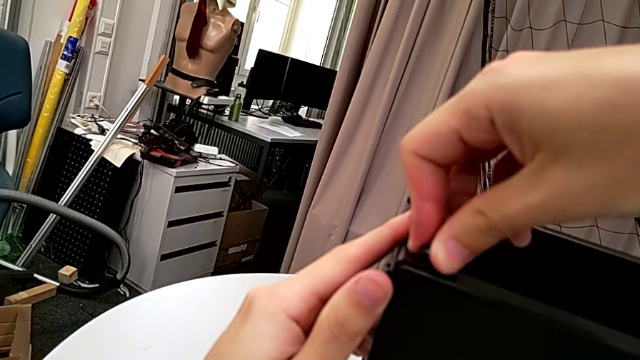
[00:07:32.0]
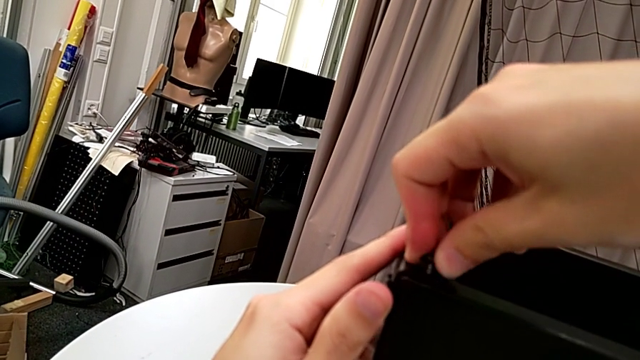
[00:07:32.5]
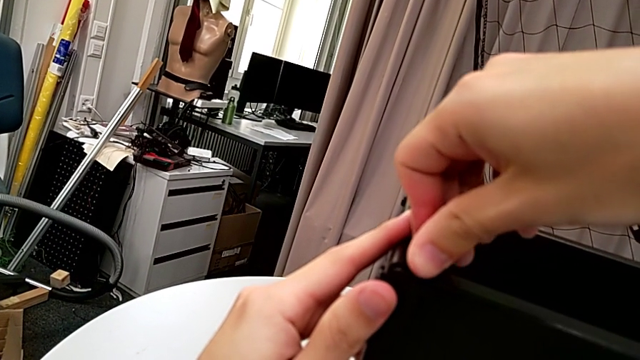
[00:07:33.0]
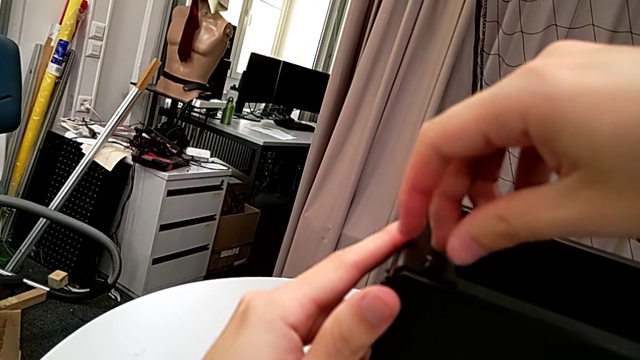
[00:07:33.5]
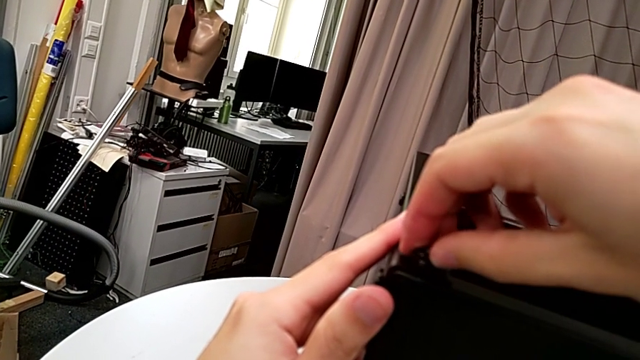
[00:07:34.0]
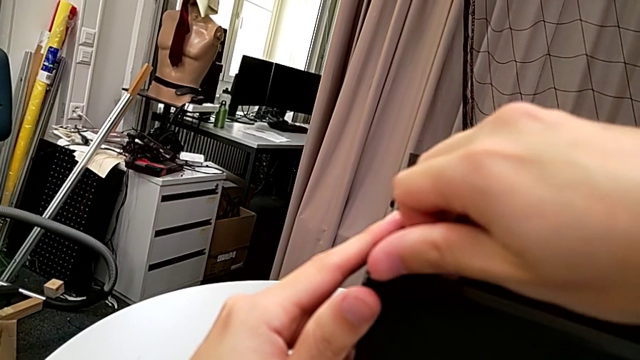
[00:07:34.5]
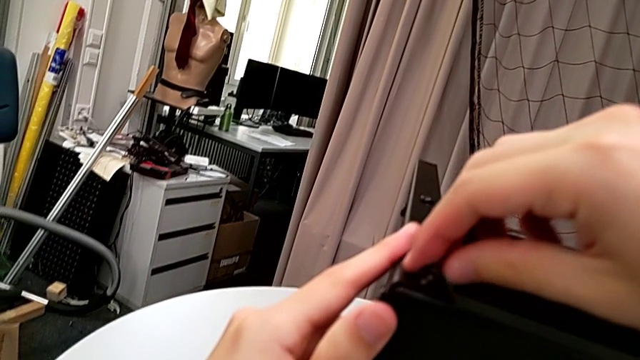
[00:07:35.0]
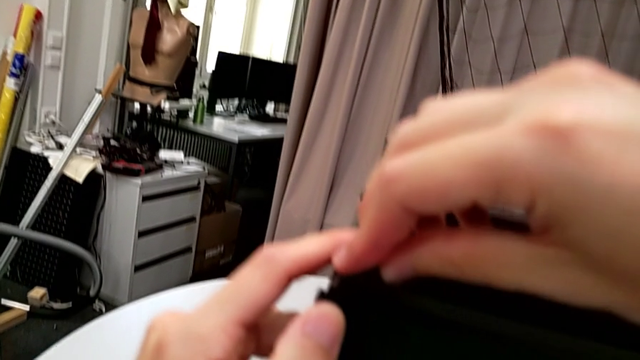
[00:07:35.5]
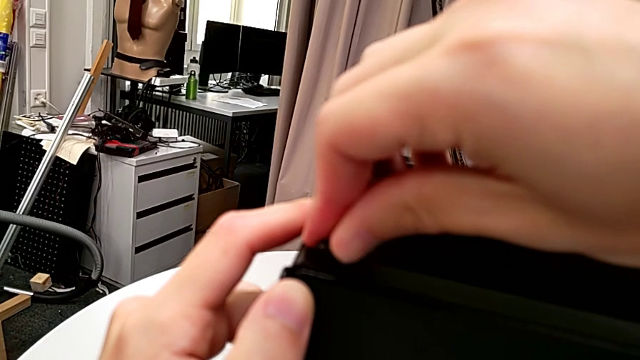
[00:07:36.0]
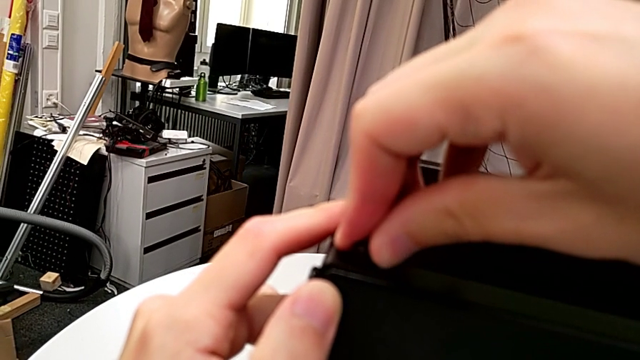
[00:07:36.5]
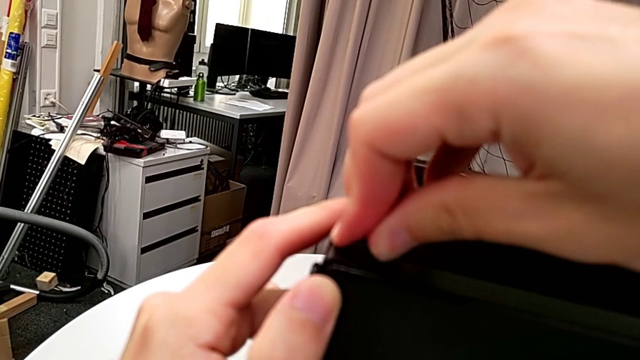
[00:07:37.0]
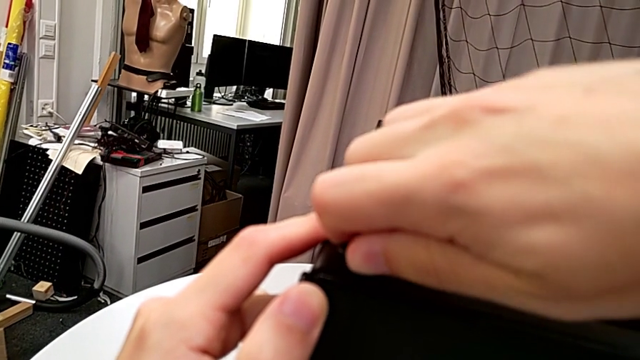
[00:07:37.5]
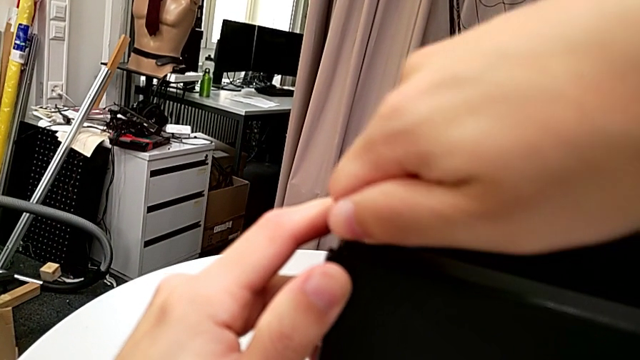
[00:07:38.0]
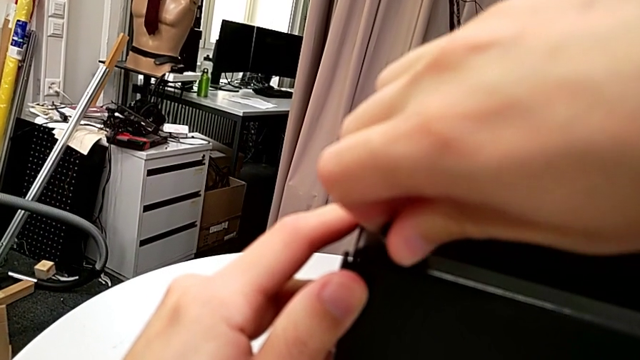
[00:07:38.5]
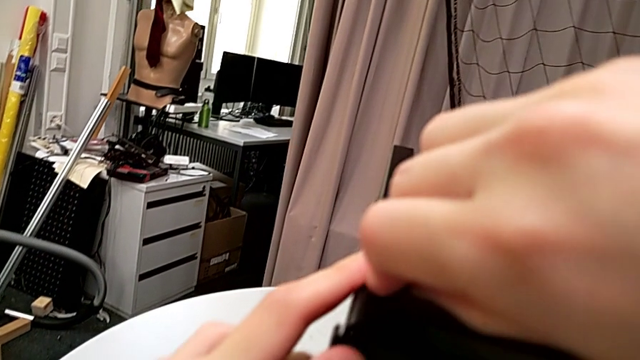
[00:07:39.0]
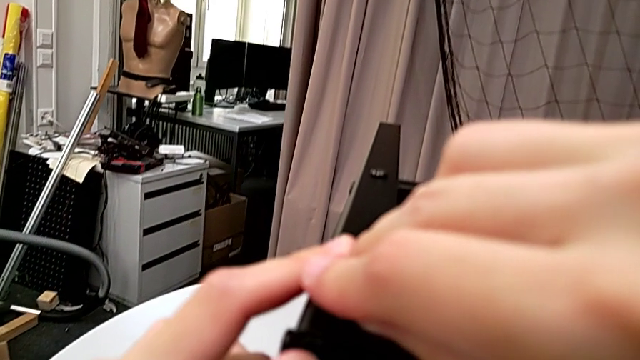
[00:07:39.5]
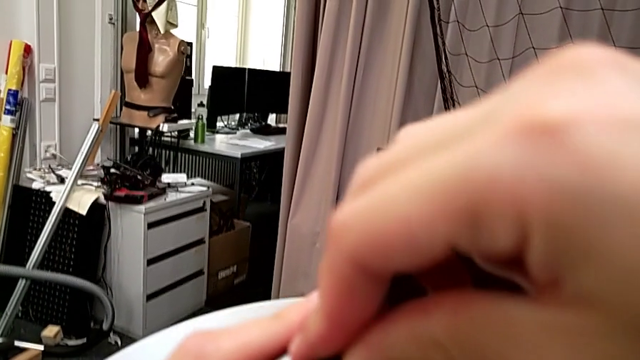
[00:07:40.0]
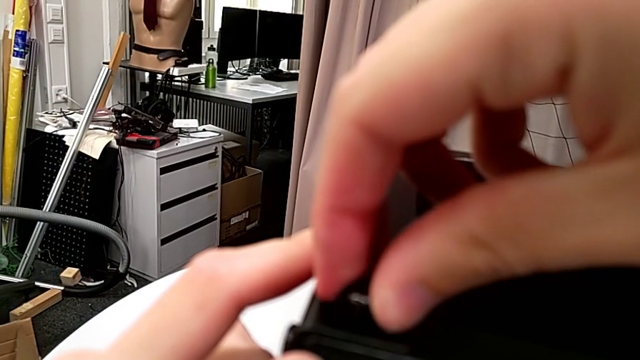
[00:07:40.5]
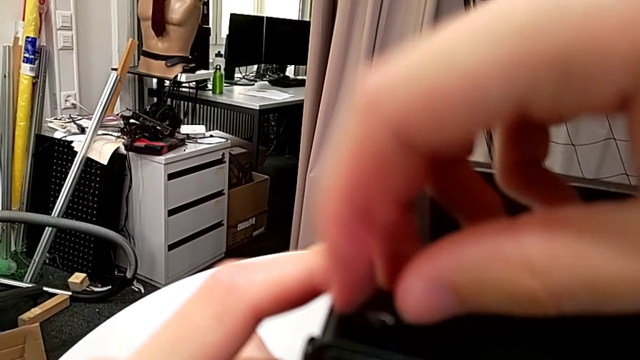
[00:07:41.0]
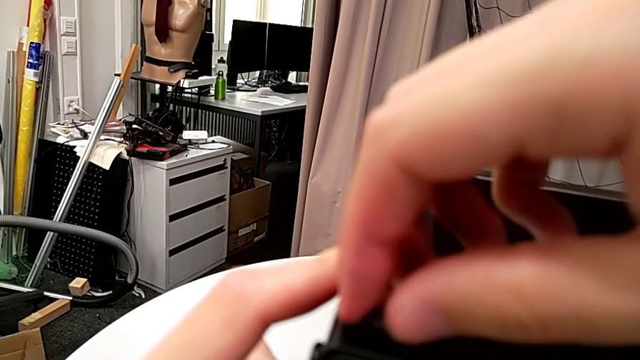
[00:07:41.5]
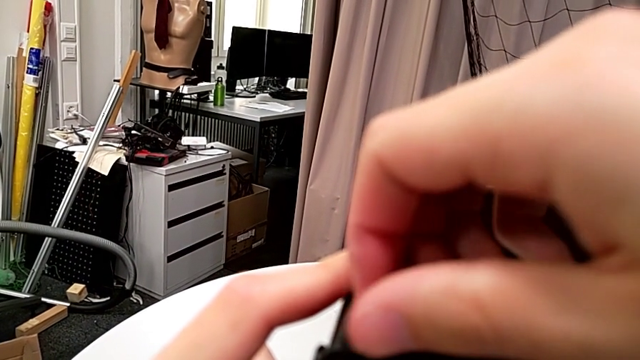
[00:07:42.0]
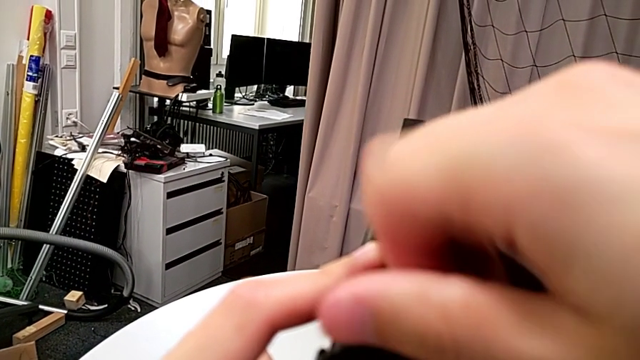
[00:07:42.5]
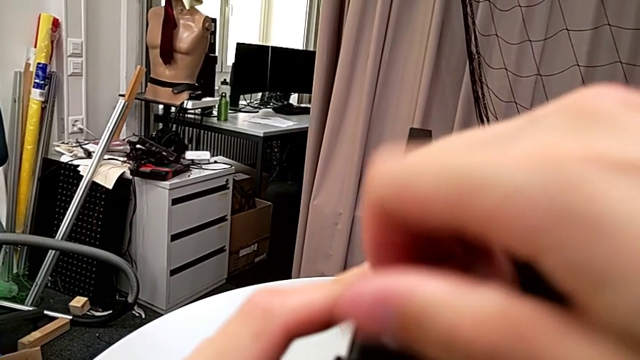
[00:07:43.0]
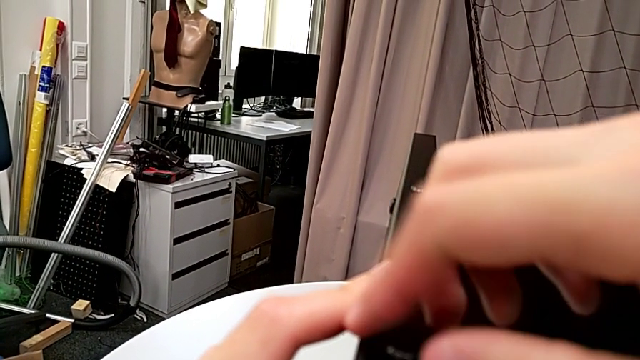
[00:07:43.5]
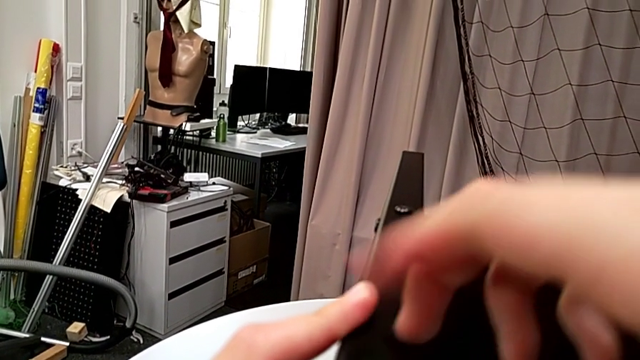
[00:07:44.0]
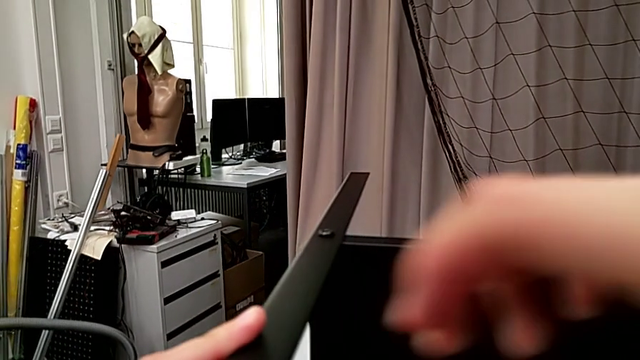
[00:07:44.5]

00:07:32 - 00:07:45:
The camera wearer is screwing the third leg to the top tray. They keep screwing the hex socket head.

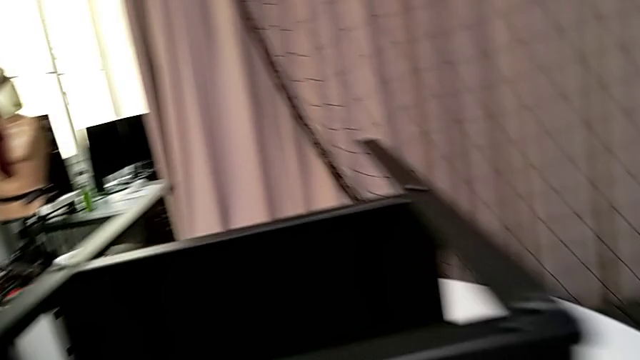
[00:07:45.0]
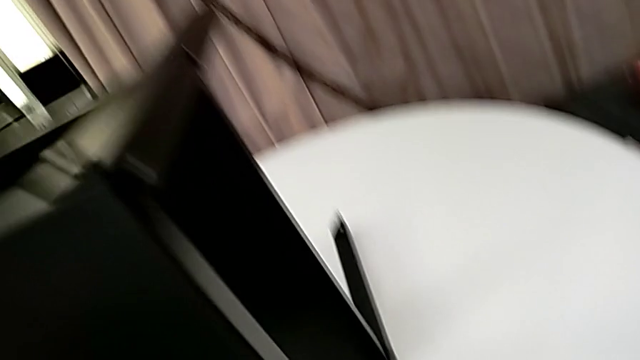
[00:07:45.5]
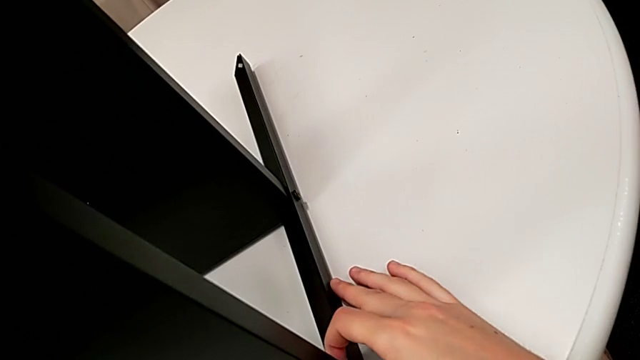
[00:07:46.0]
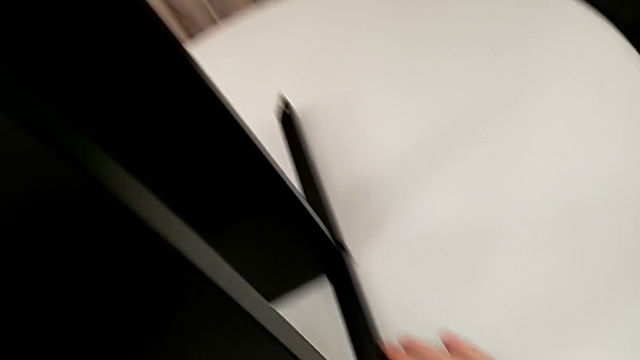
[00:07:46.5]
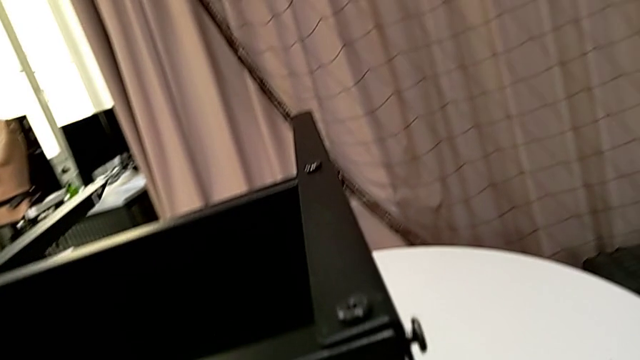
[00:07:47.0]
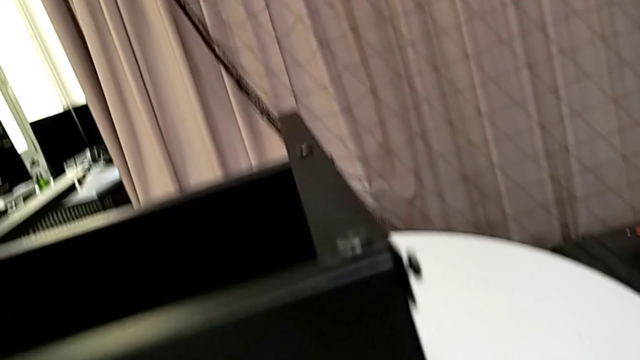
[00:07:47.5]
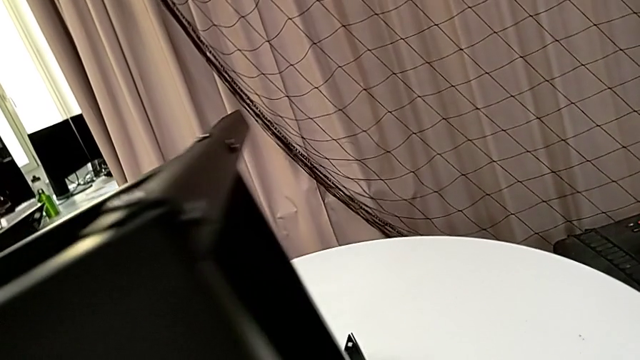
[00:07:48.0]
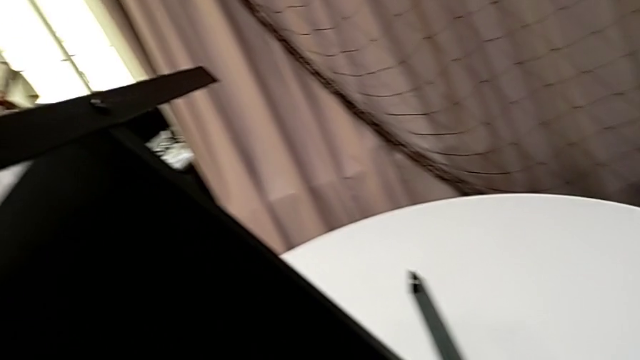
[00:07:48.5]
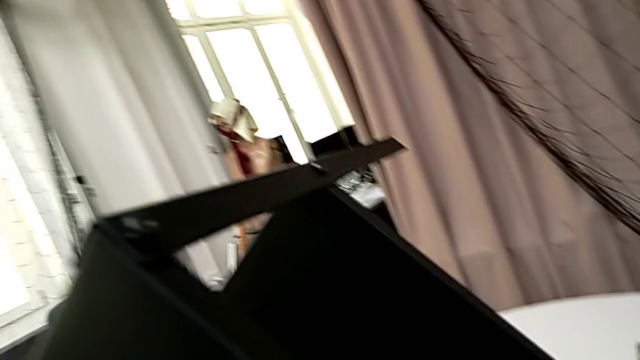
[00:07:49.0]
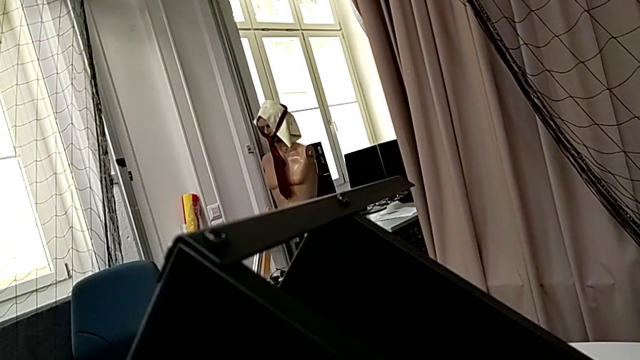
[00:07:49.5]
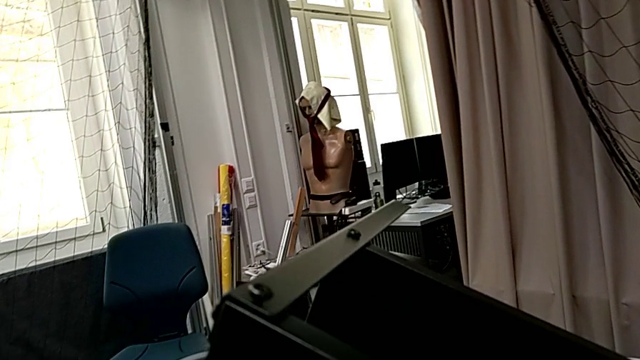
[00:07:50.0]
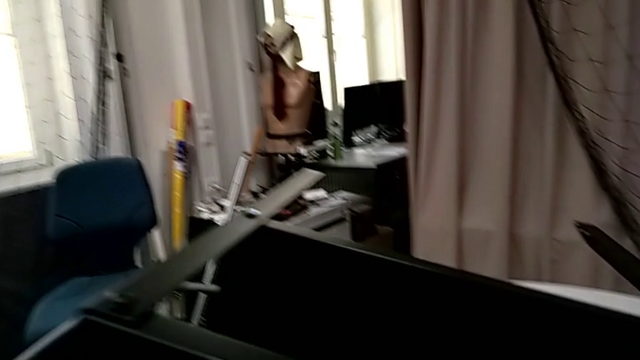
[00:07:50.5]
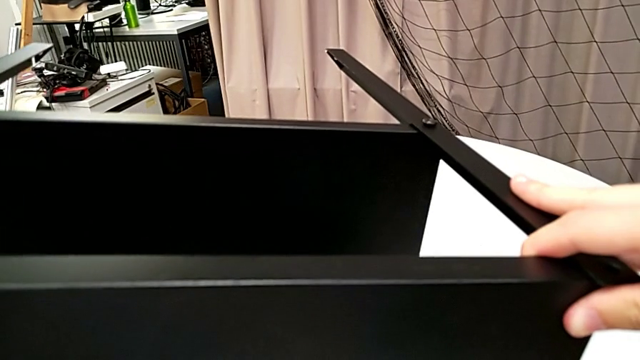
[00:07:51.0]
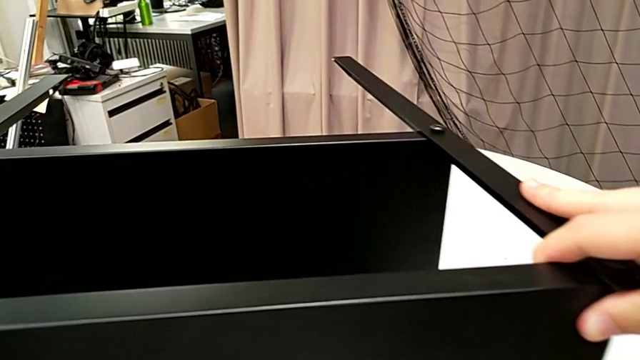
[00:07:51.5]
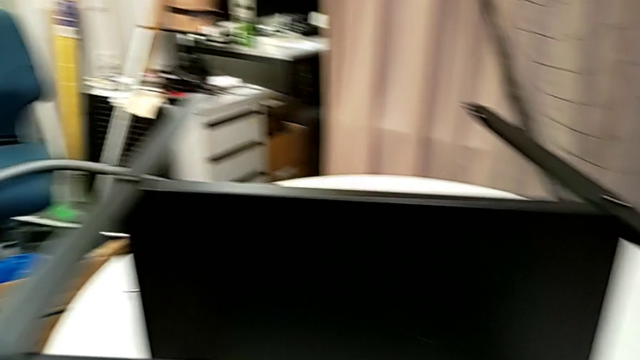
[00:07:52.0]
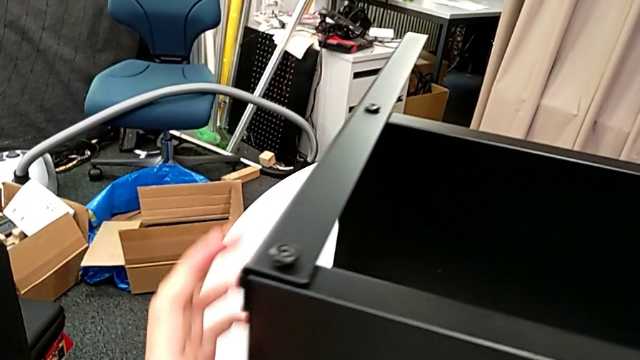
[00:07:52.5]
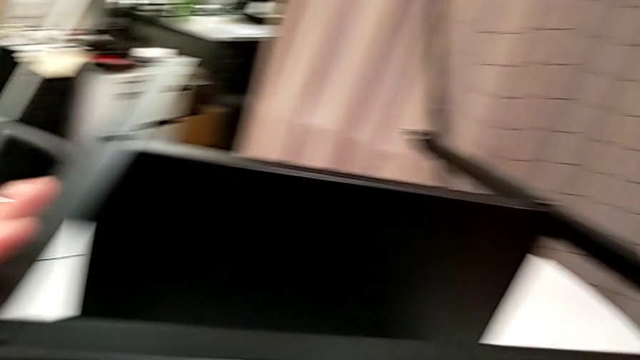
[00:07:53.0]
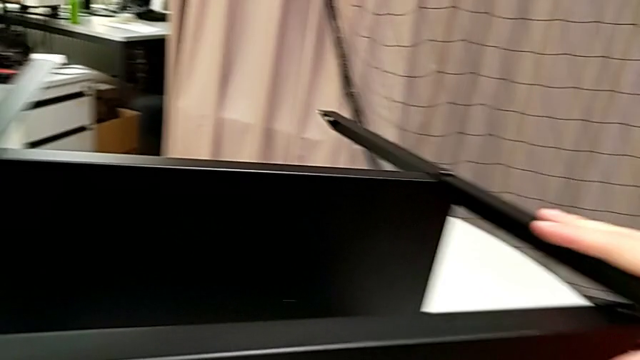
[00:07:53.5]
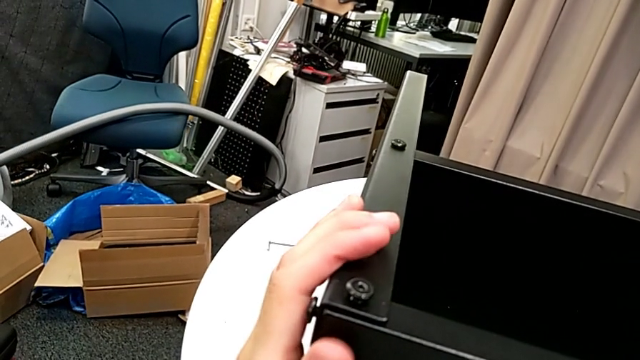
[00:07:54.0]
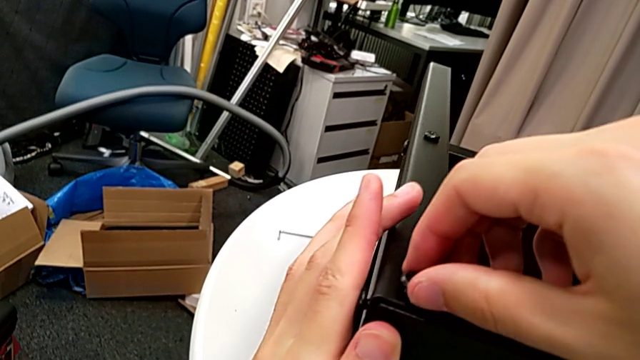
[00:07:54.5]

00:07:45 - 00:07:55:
The camera wearer is screwing the other screws tight. They rotate the nightstand and inspect the leg.
